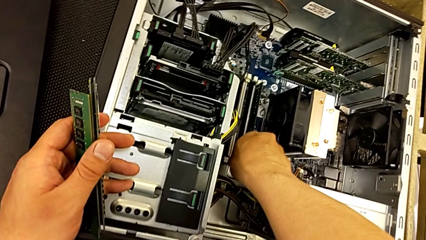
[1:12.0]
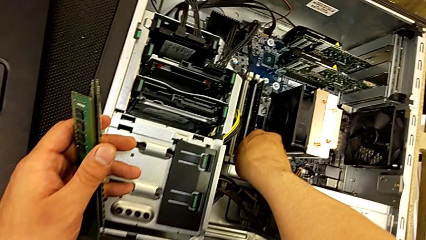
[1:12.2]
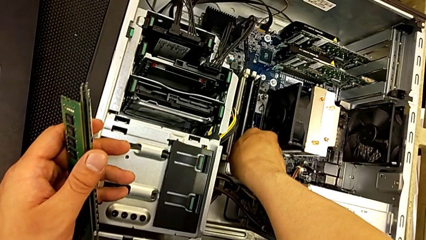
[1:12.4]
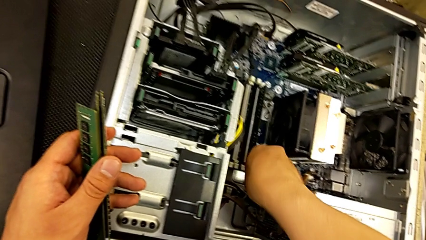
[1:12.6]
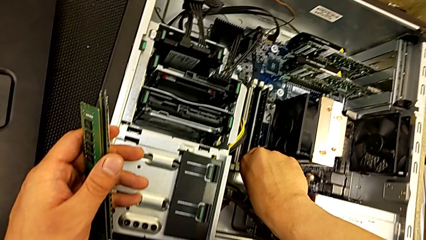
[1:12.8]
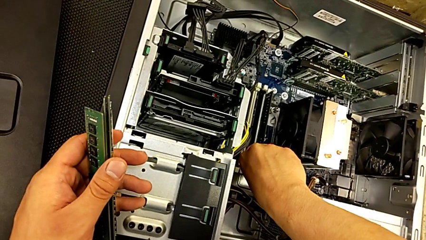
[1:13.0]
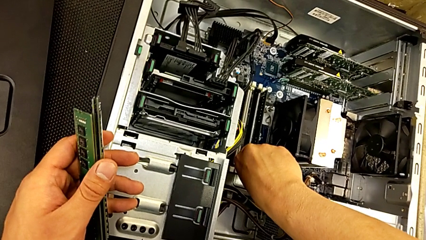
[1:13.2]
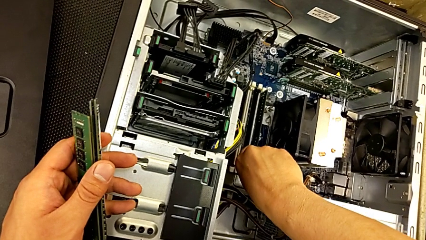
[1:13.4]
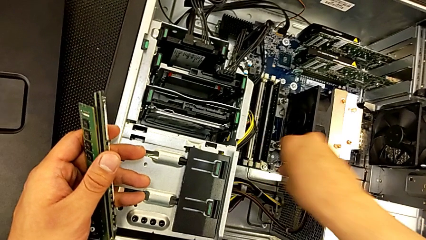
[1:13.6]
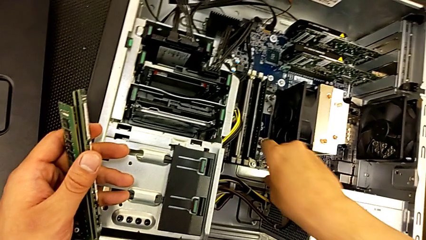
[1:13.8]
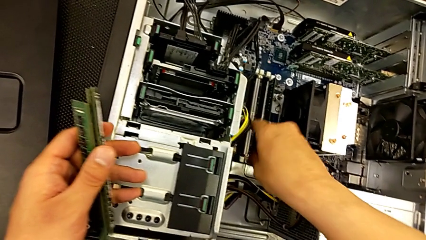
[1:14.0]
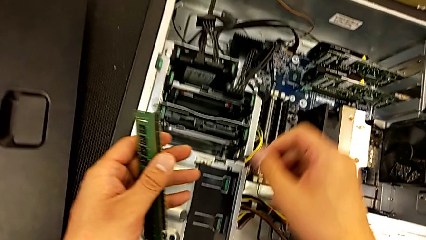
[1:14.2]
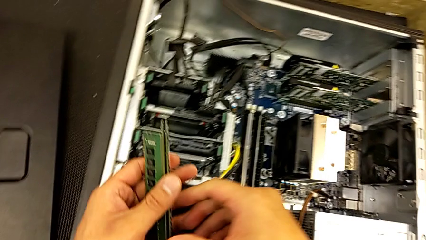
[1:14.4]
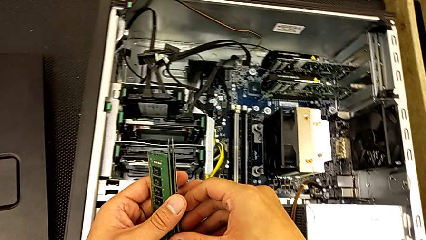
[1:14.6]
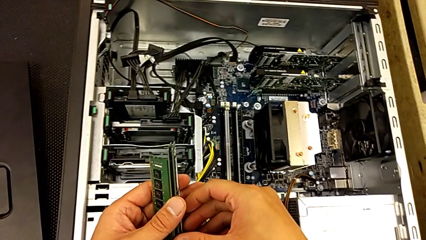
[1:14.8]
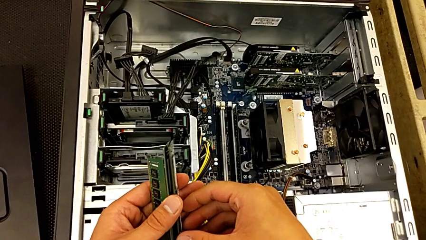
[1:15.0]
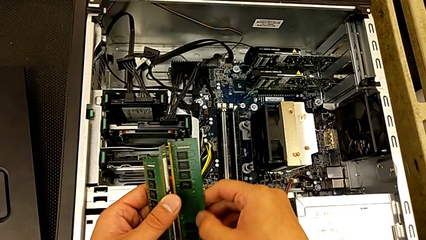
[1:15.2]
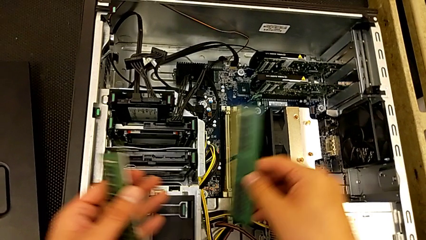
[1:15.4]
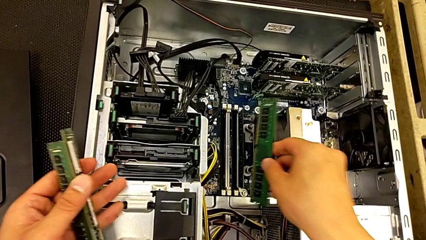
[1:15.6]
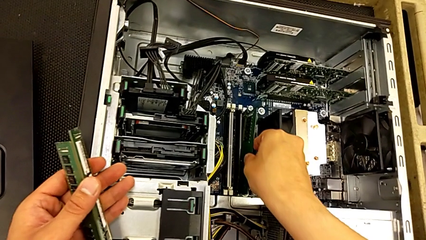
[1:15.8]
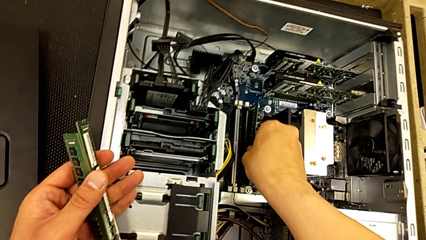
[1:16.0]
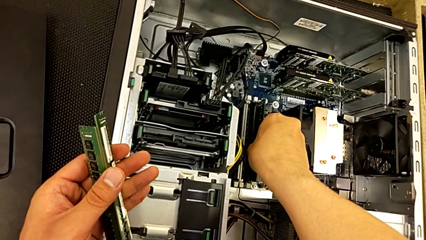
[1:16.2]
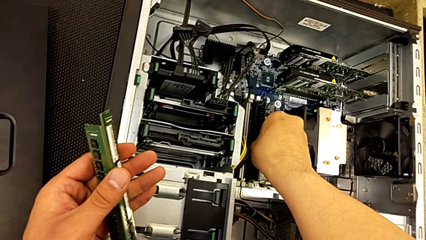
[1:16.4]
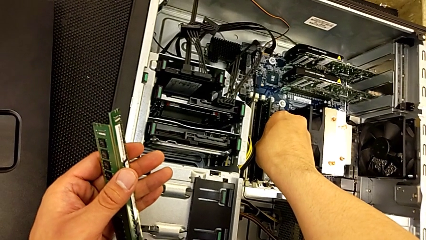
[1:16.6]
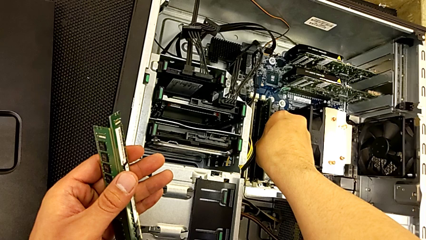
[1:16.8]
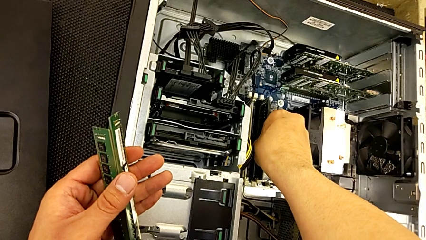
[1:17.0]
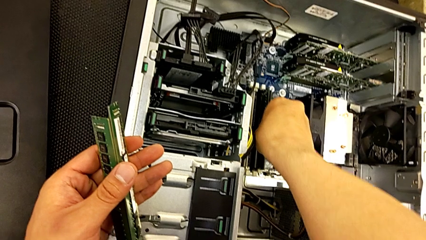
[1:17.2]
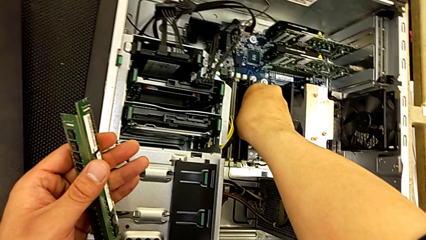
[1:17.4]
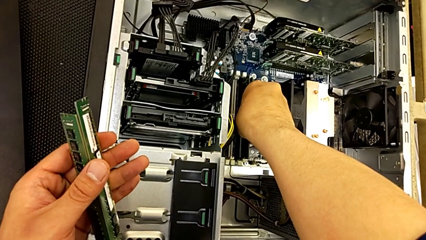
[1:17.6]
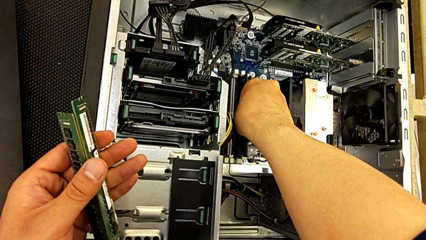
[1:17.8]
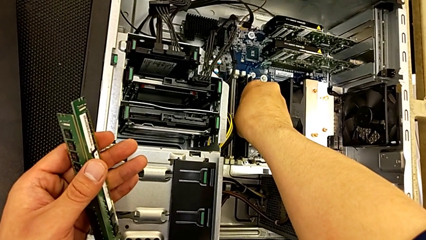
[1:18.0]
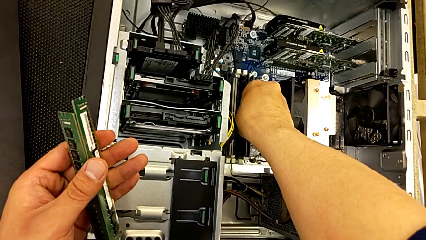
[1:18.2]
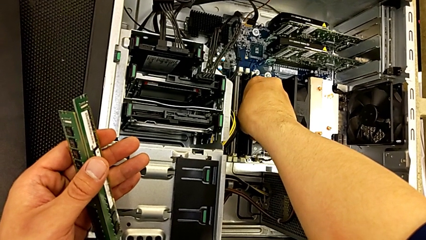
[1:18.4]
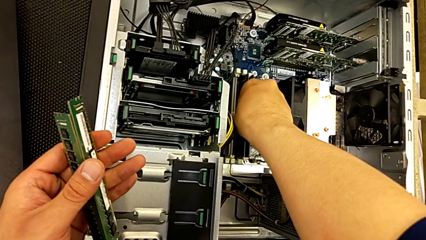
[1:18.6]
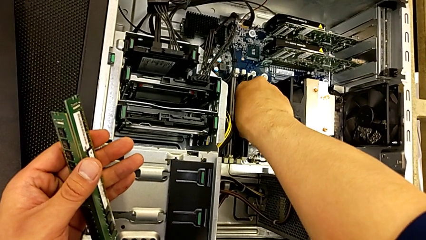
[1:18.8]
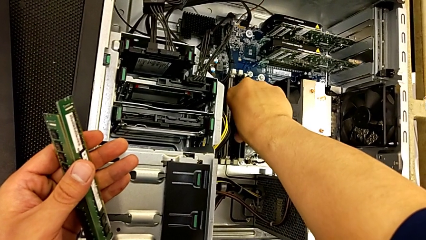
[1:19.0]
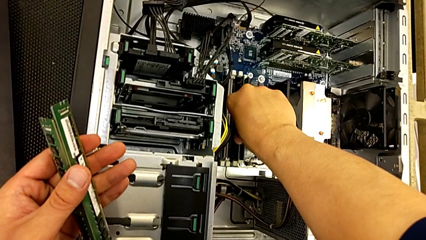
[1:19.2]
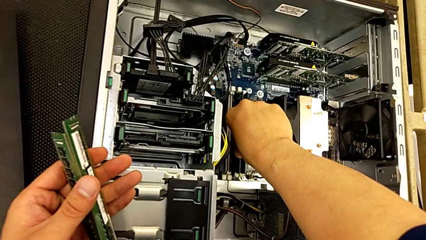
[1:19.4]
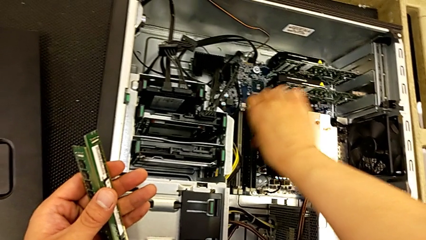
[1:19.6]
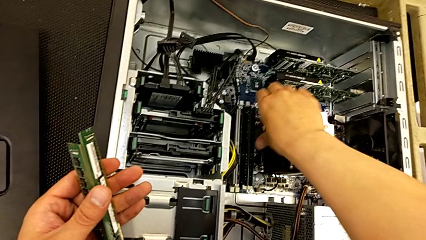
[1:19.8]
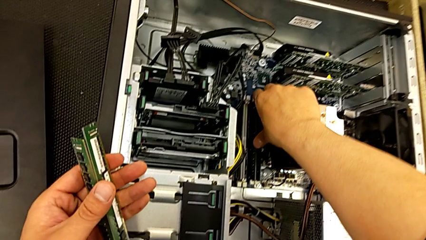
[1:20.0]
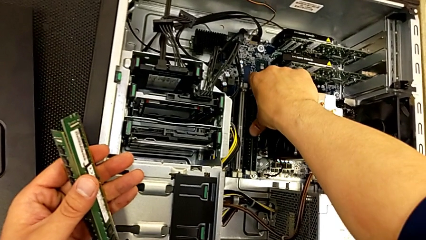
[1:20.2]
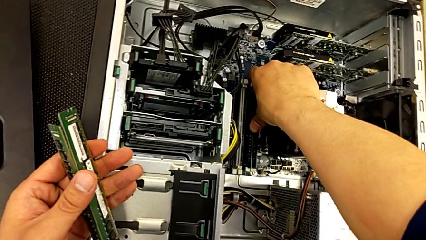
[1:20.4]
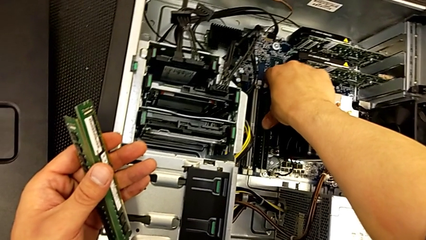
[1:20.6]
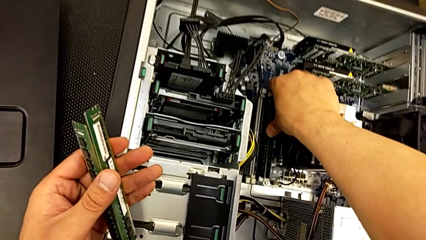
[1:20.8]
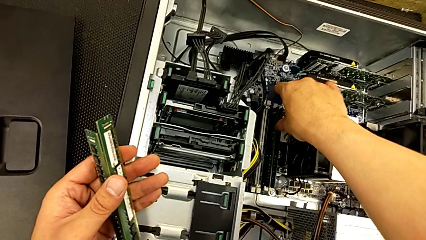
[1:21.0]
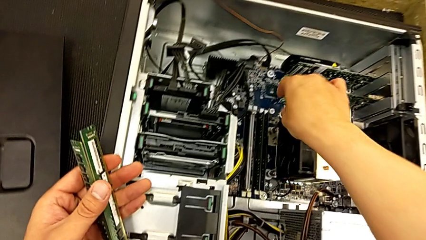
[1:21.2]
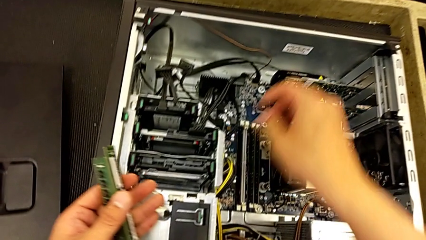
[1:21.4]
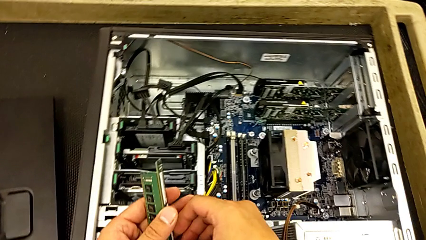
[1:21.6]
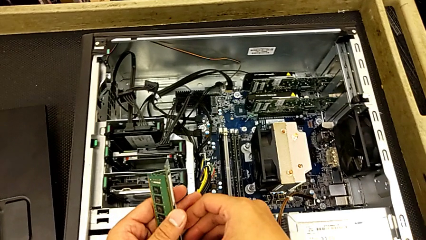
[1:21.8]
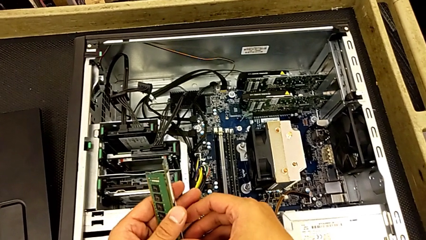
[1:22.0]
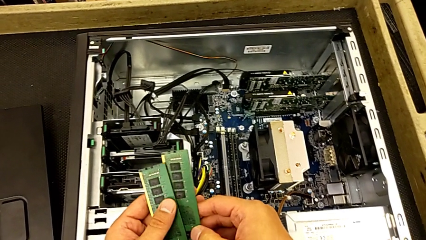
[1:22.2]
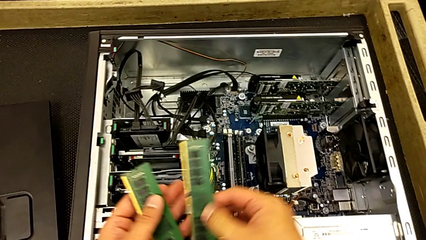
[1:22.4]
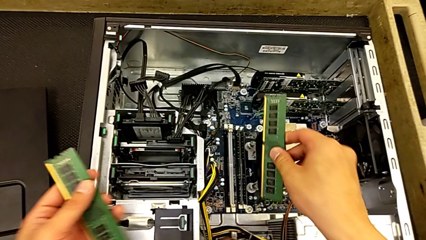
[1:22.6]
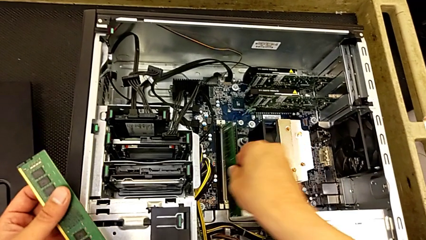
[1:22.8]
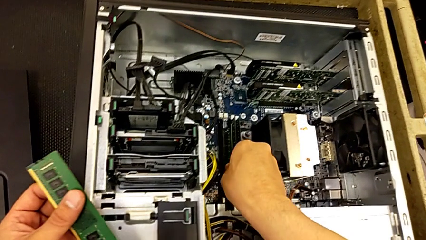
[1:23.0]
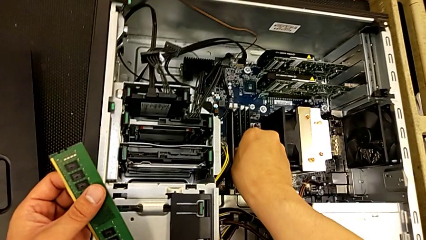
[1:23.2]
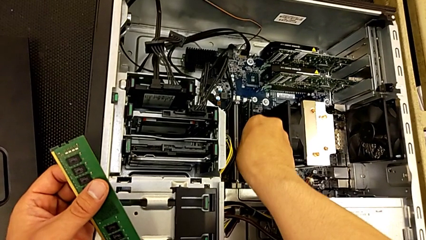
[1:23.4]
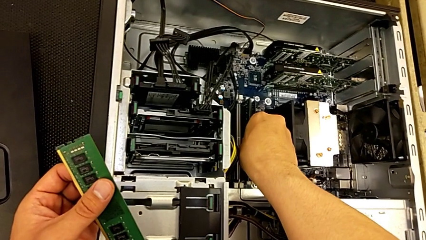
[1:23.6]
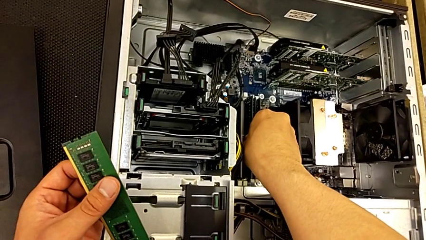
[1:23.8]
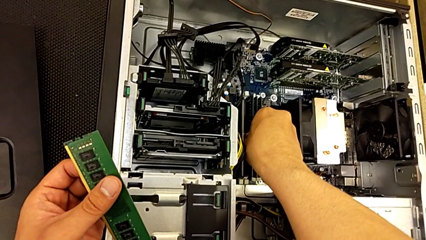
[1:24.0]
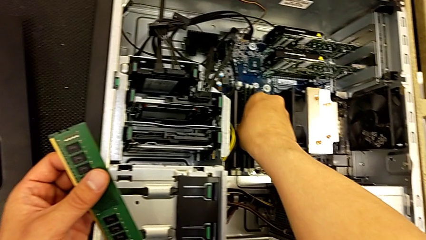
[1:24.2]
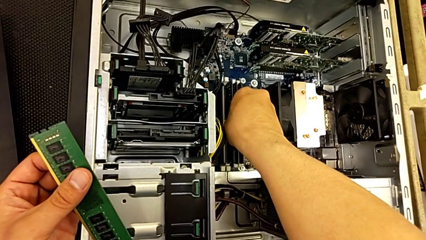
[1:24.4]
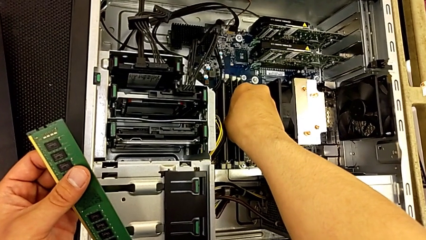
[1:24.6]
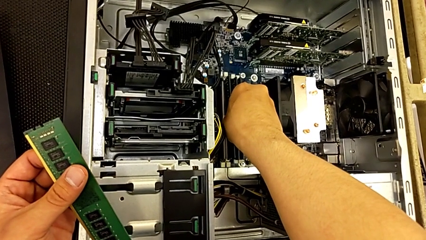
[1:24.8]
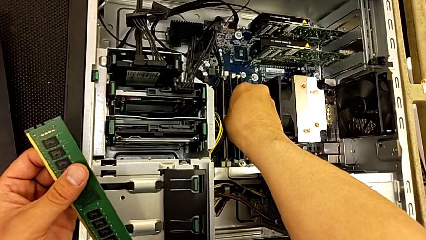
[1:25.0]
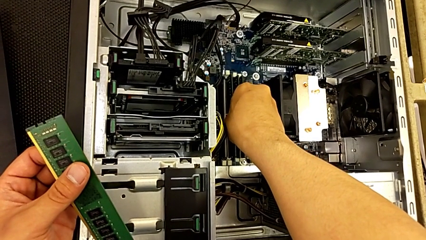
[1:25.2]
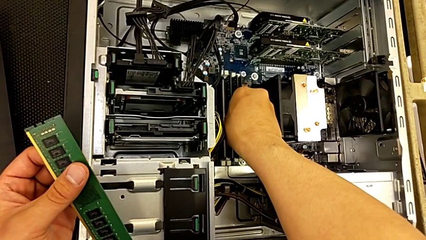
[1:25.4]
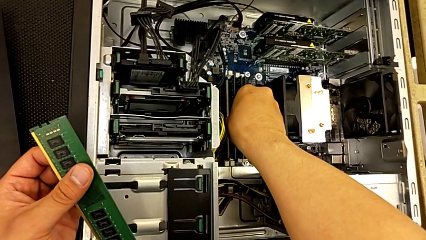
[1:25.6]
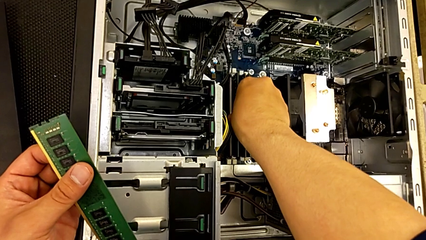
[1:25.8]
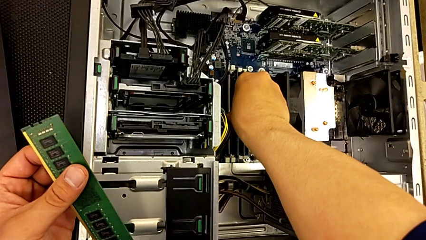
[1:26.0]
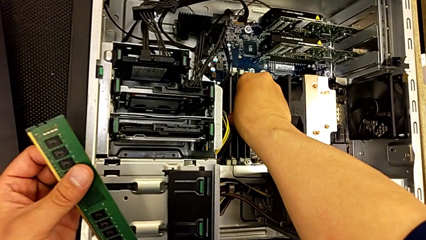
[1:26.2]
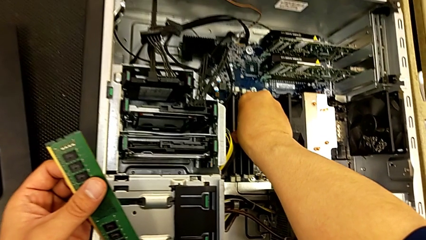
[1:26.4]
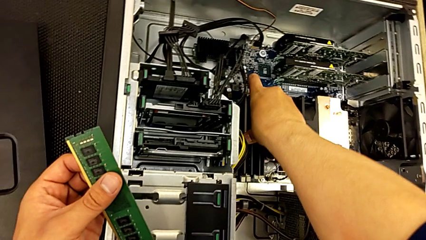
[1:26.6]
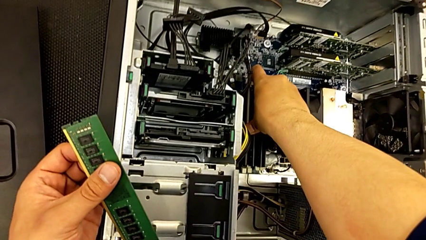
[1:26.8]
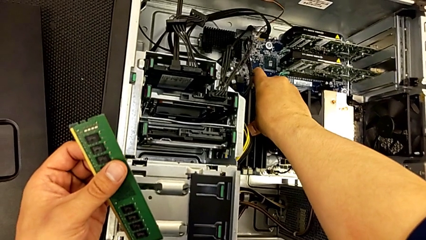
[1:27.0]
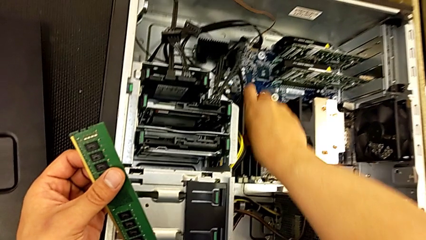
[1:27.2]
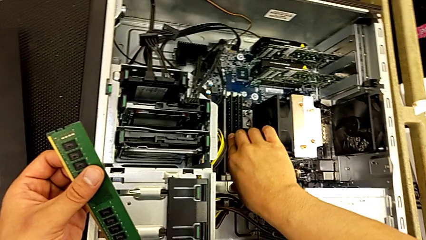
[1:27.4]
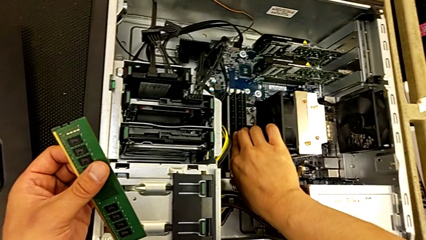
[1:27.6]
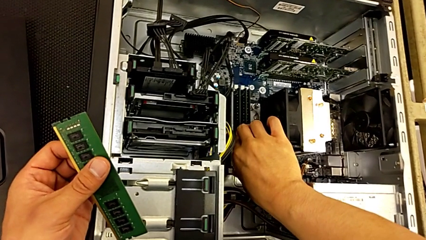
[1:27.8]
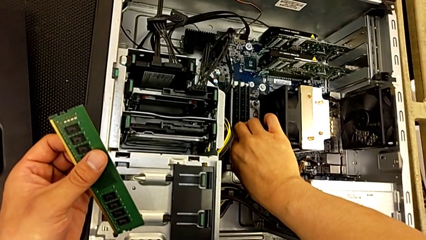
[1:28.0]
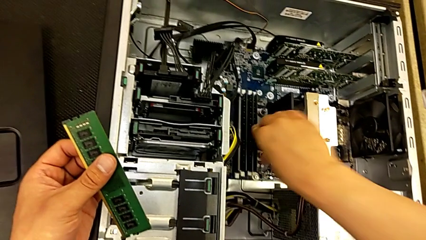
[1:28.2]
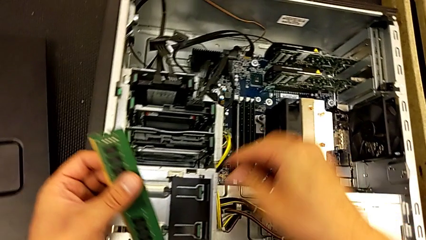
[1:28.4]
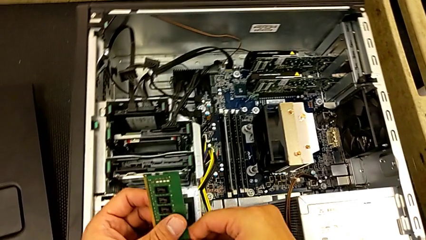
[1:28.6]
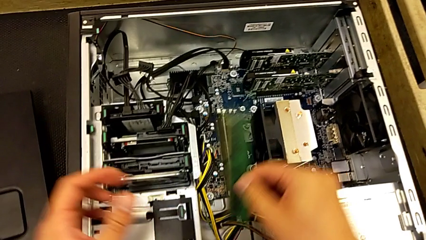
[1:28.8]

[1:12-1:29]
The camera wearer is inserting the RAM to the motherboard. They push the first RAM, grab the second RAM, insert it and push it twice. They grab the third RAM tab, insert the third RAM, push the RAM and lock the third RAM tab three times.
